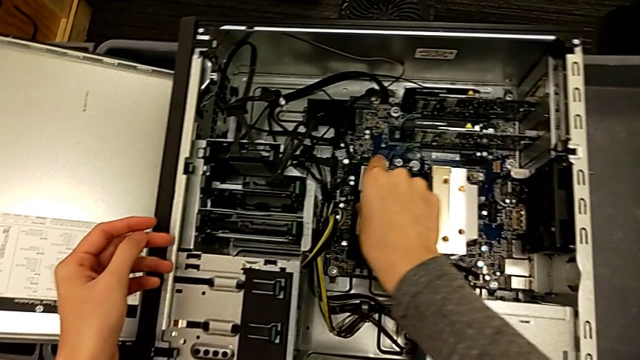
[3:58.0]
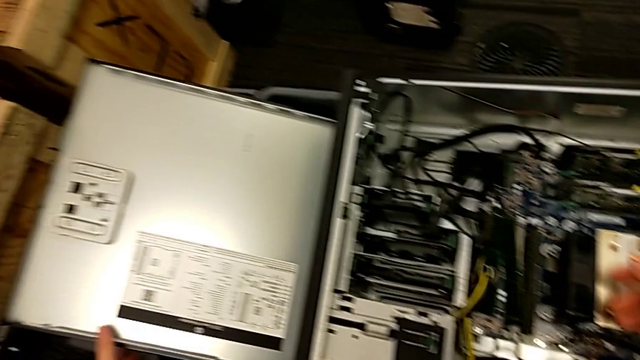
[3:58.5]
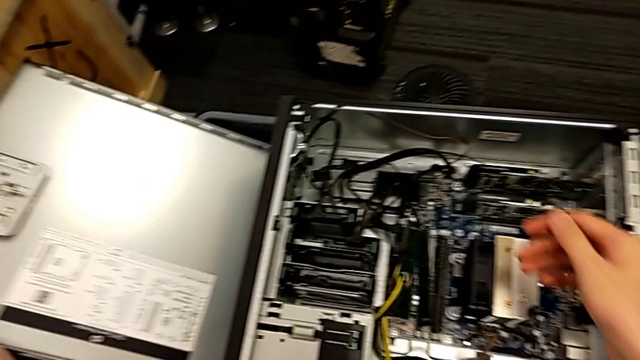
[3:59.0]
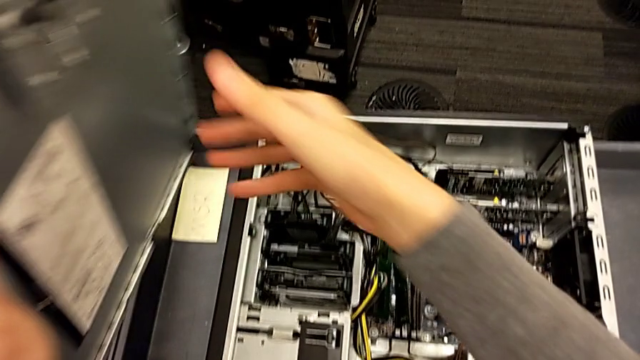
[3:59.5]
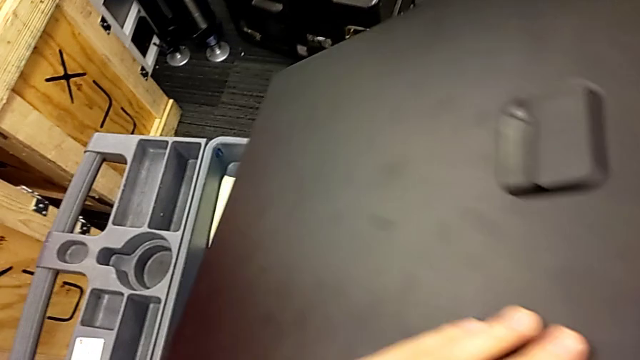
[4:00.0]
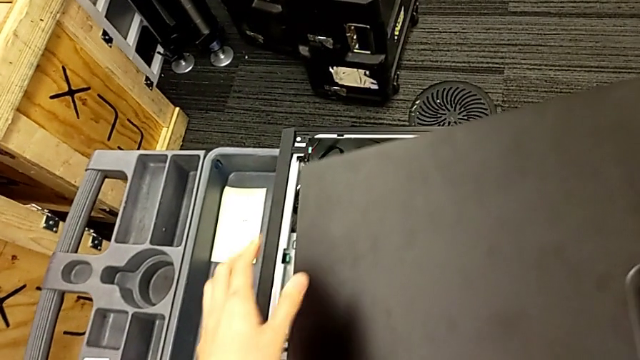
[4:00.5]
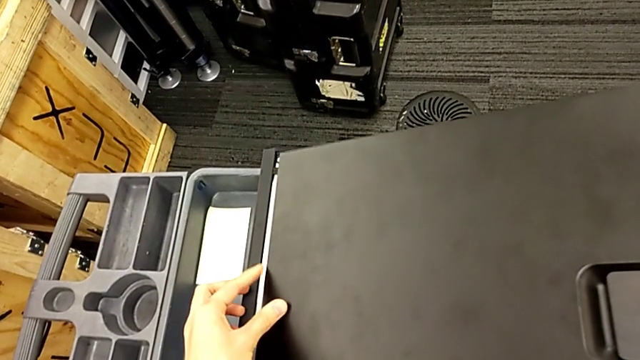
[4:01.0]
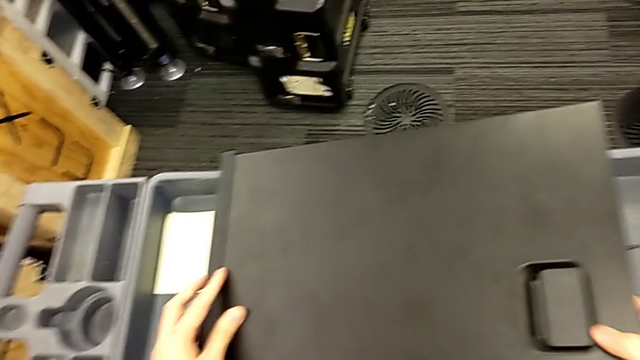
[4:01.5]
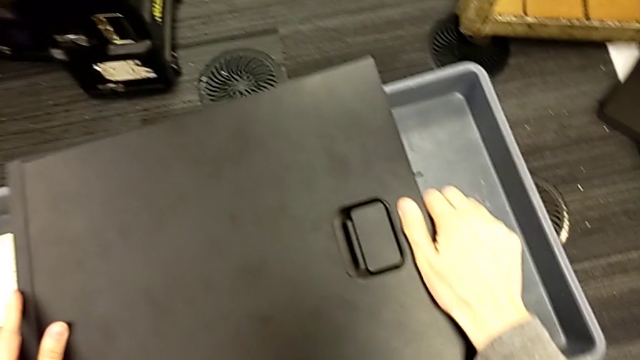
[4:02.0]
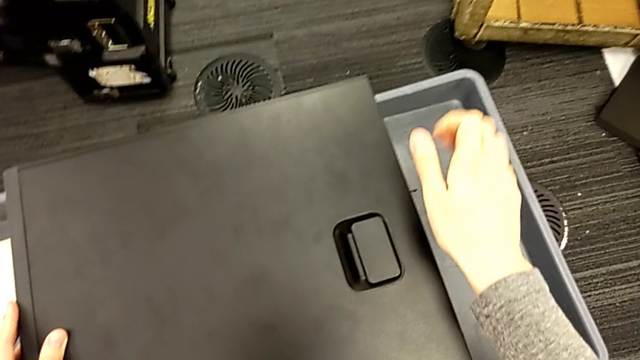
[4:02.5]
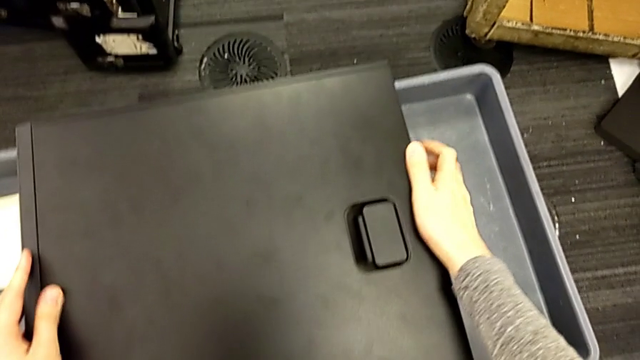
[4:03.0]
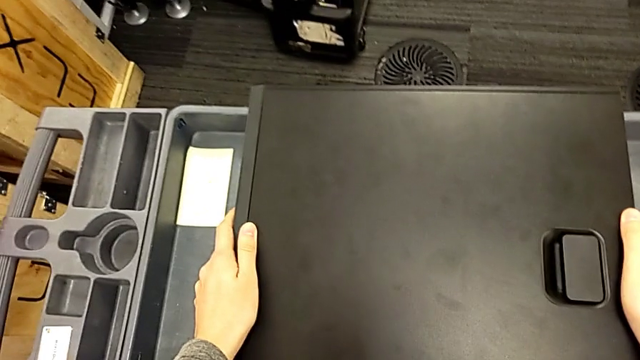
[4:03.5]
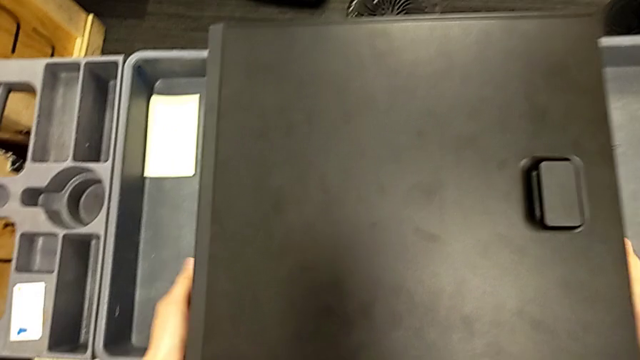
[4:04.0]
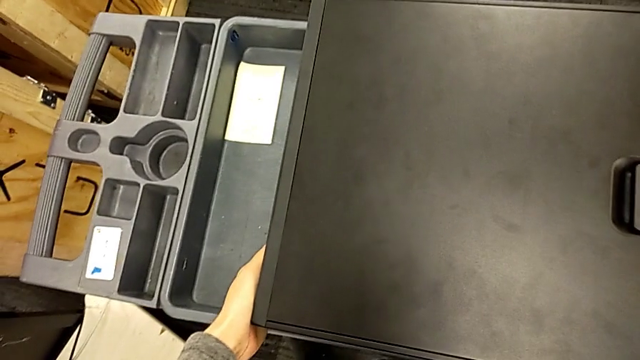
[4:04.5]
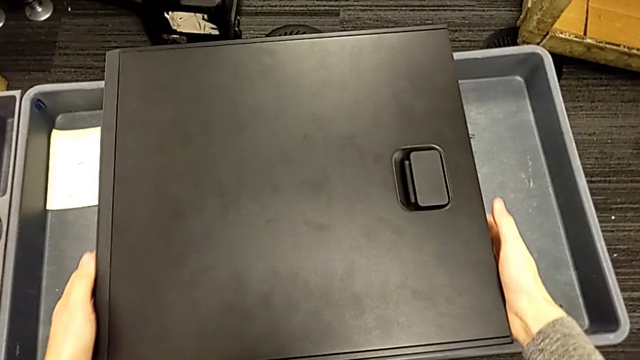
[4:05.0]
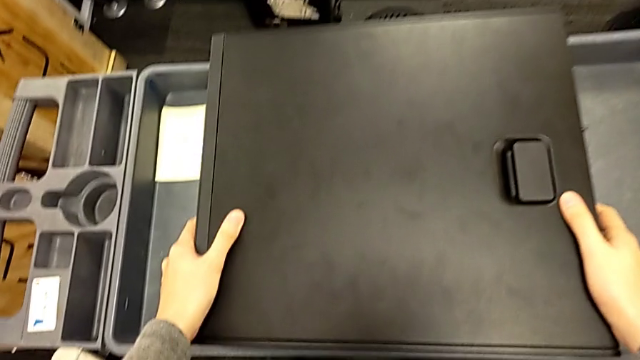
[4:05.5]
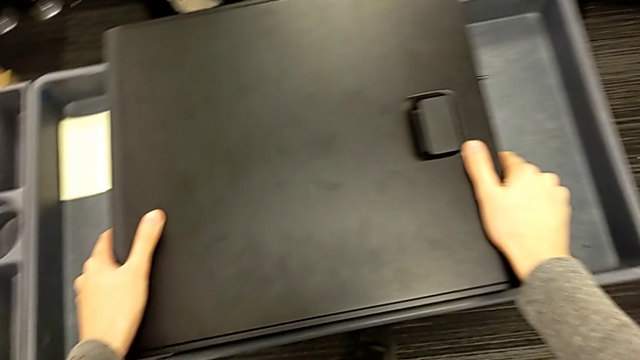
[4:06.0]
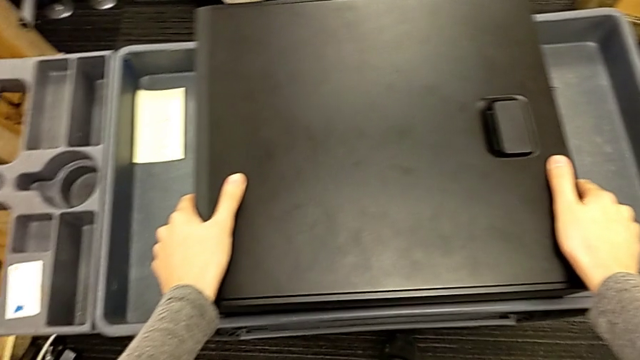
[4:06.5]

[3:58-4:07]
The camera wearer is closing the cover. They close the black cover.

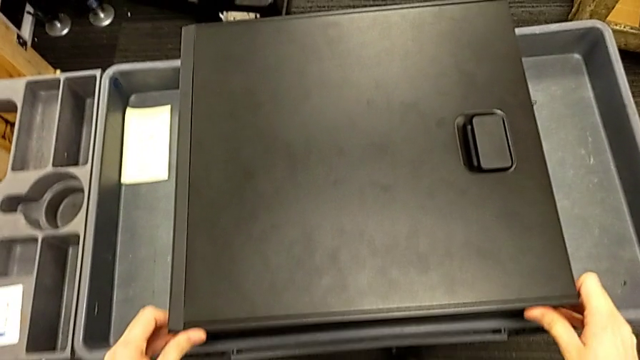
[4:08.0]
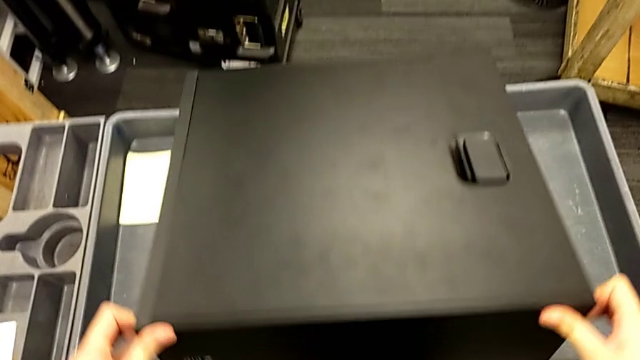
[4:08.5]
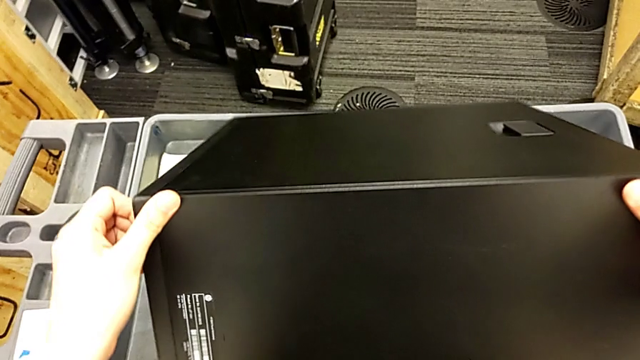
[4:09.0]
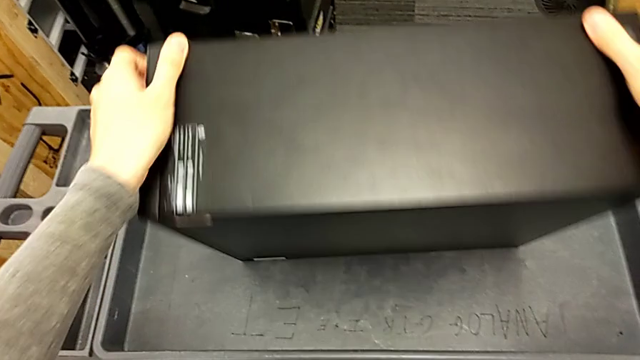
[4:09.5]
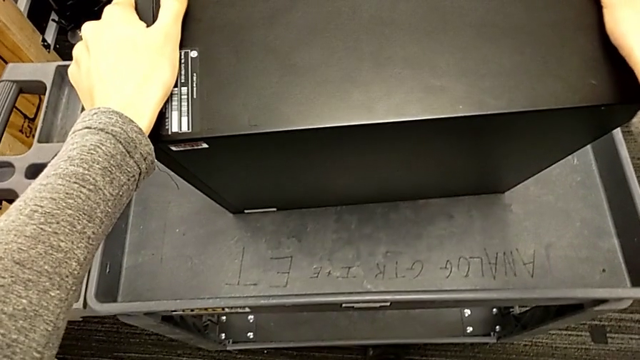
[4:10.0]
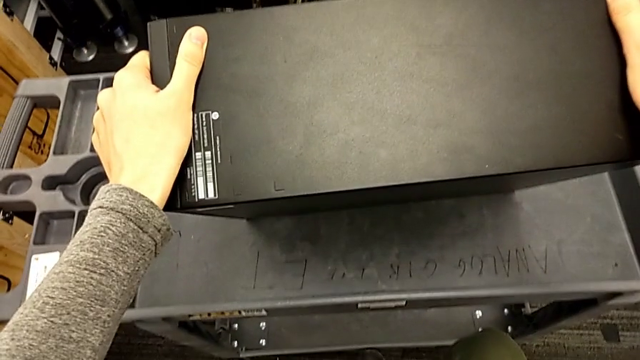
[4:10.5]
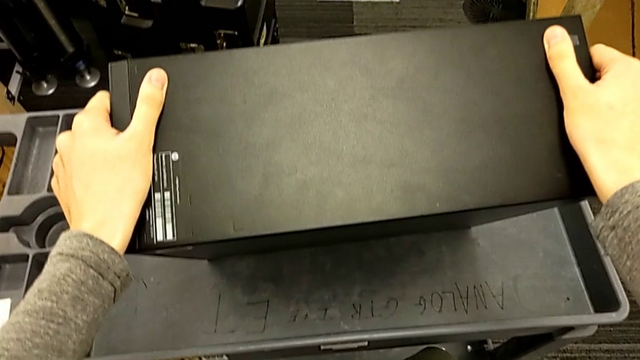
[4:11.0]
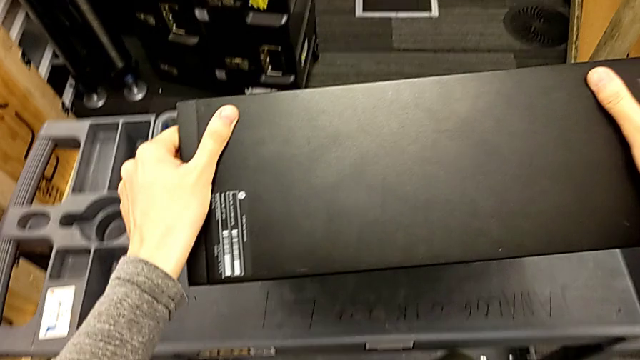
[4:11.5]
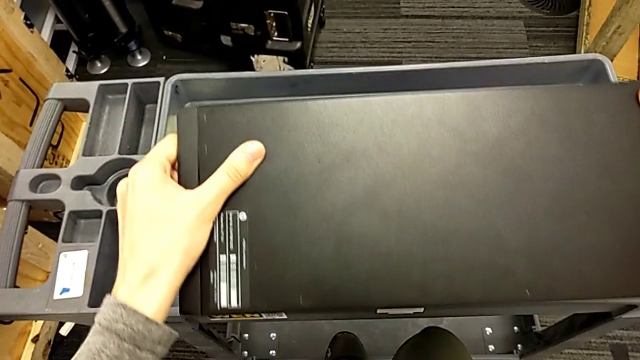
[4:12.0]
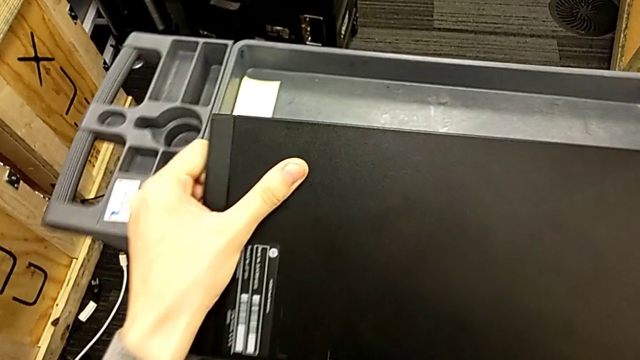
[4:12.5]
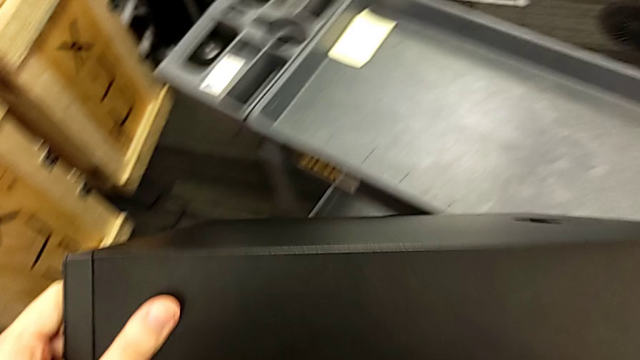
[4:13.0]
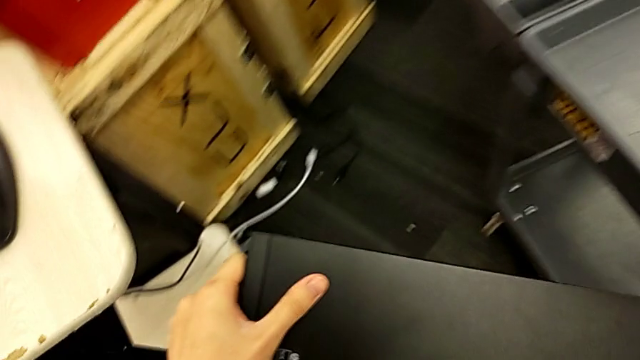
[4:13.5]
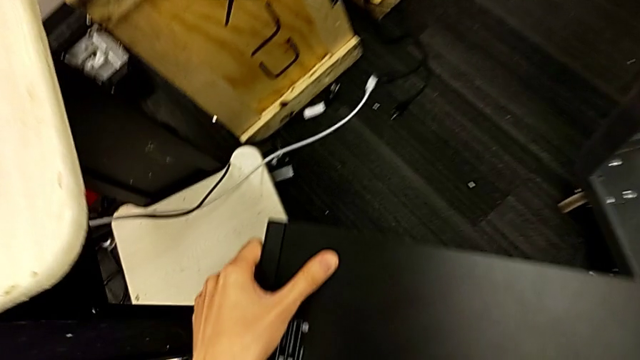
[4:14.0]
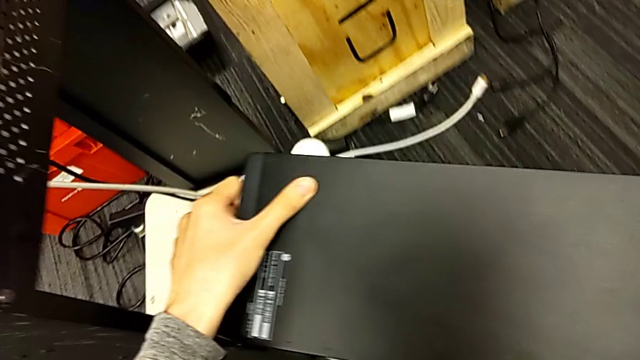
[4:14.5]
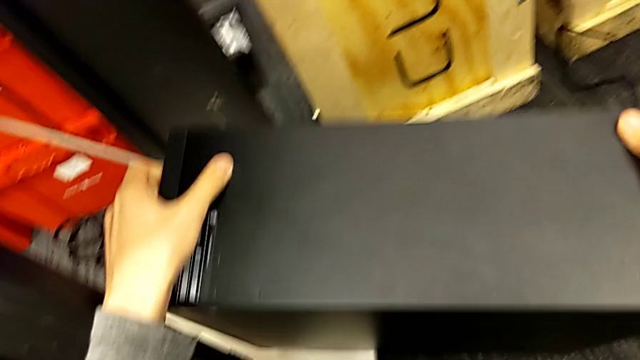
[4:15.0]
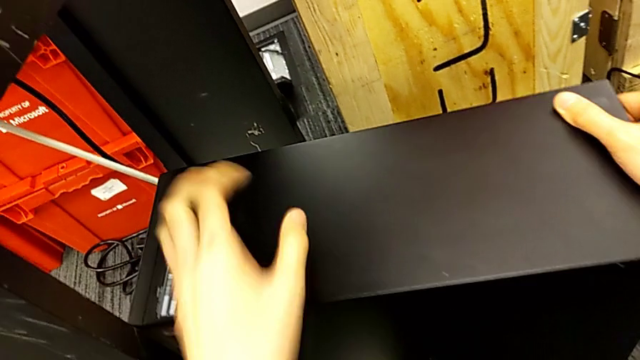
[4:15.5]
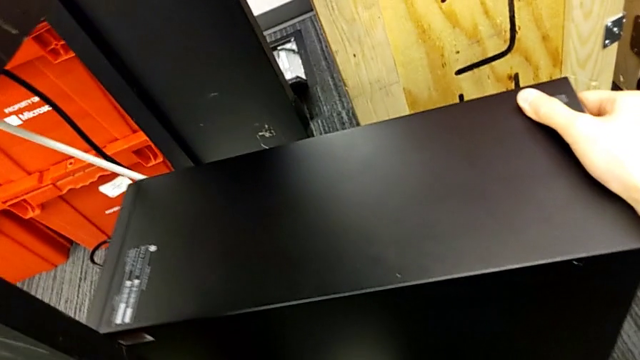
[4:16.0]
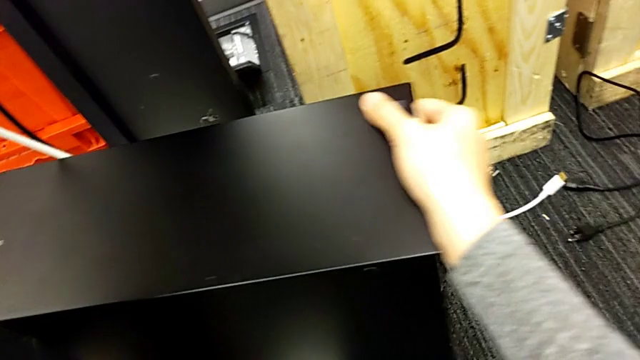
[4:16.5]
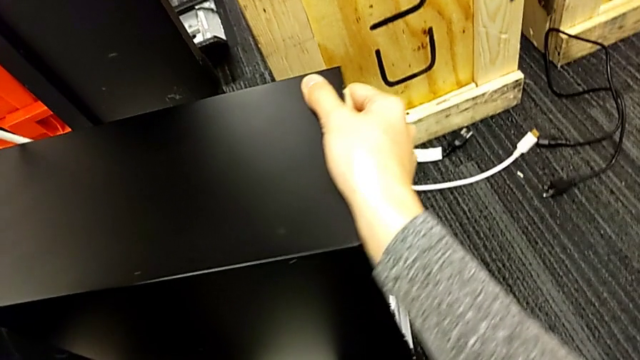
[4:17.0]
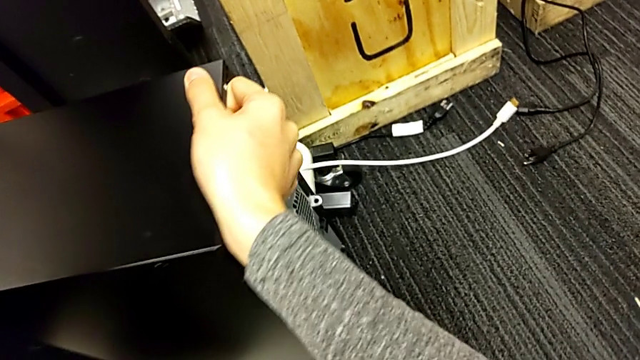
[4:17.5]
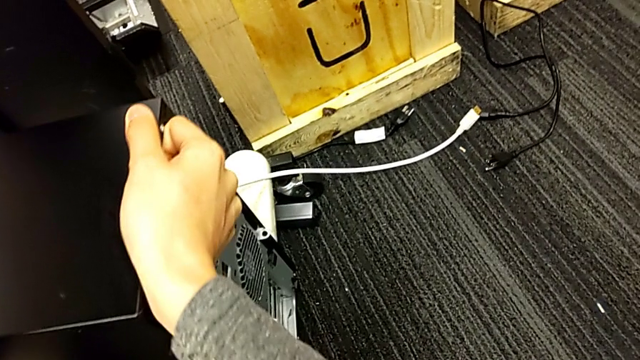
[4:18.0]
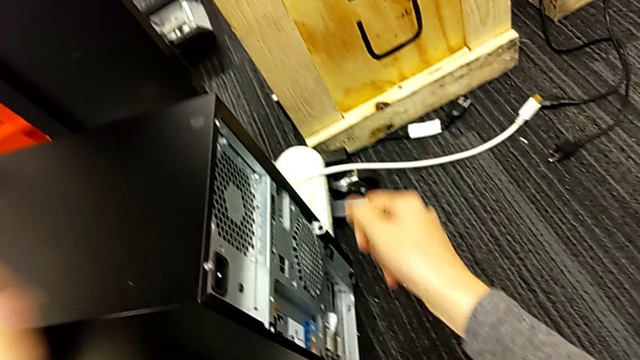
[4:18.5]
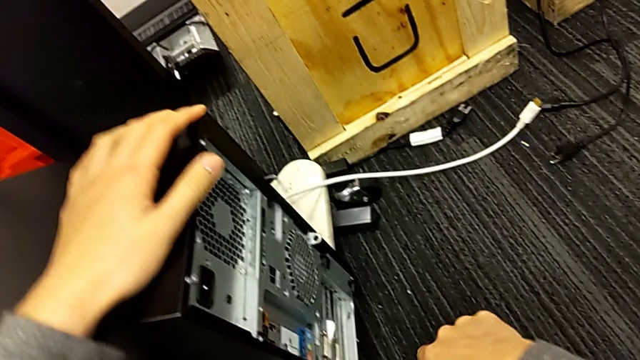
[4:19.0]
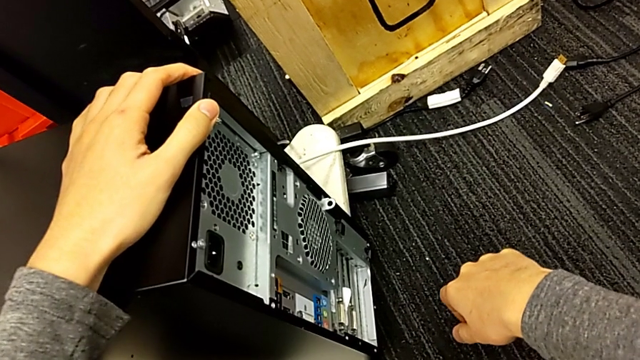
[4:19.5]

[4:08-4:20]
The camera wearer is putting the computer tower into the table slot. They lift the black computer tower twice and slide it.
